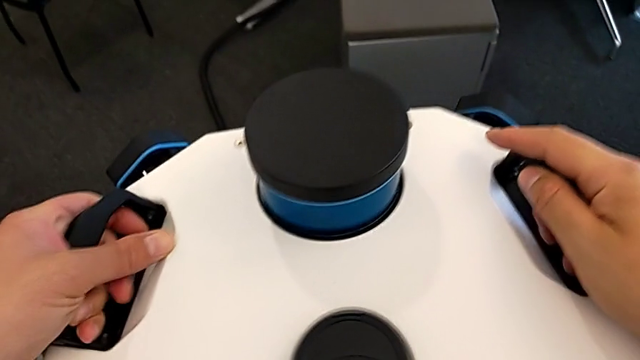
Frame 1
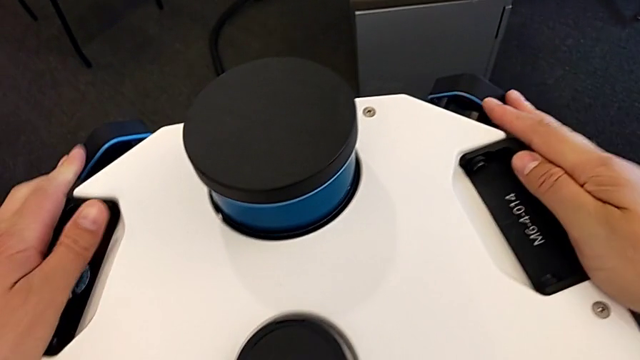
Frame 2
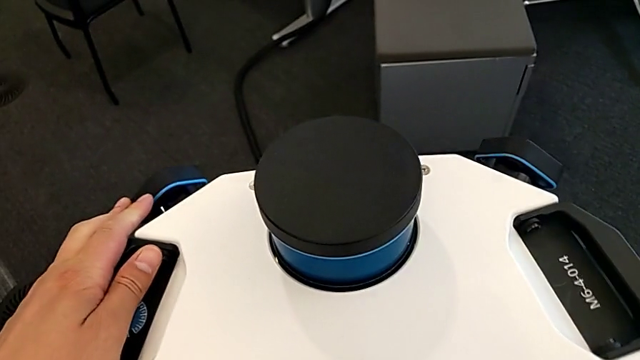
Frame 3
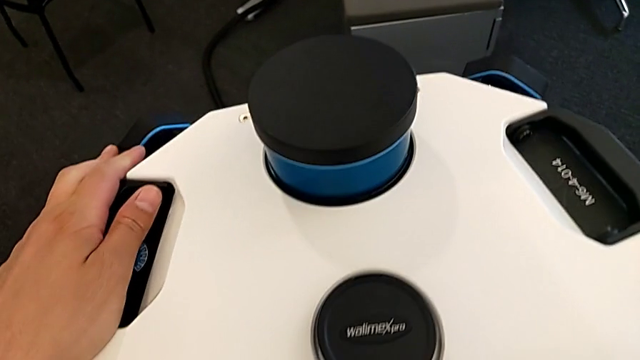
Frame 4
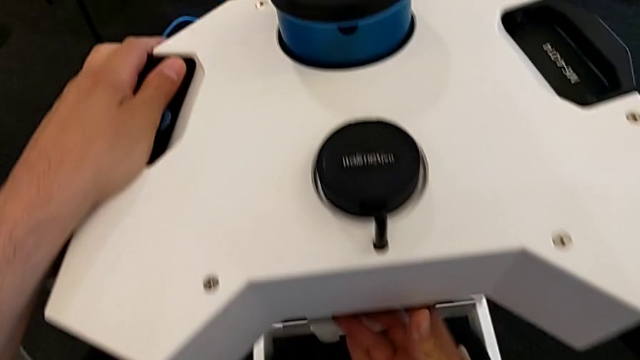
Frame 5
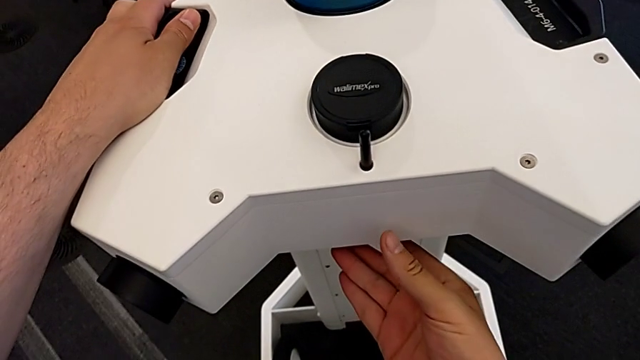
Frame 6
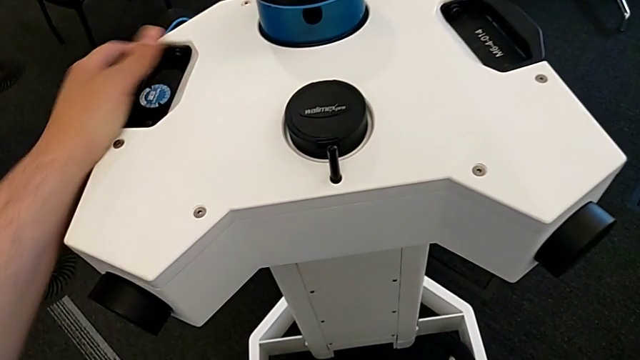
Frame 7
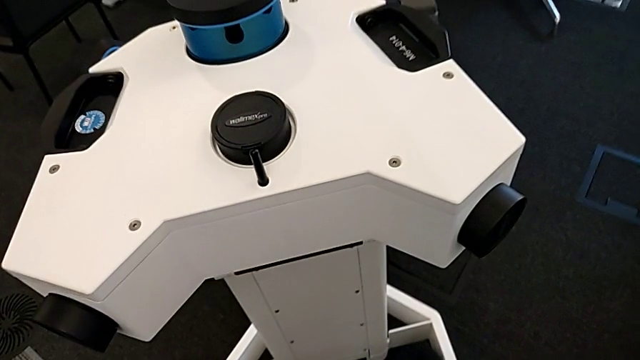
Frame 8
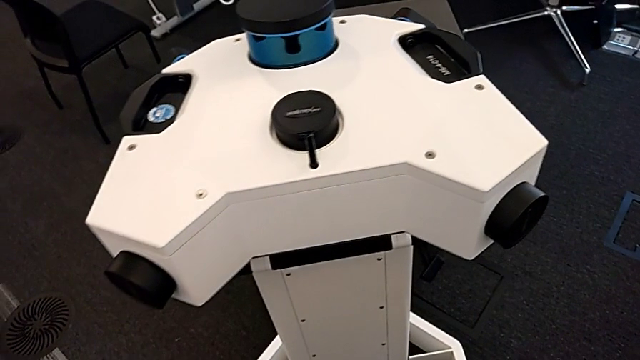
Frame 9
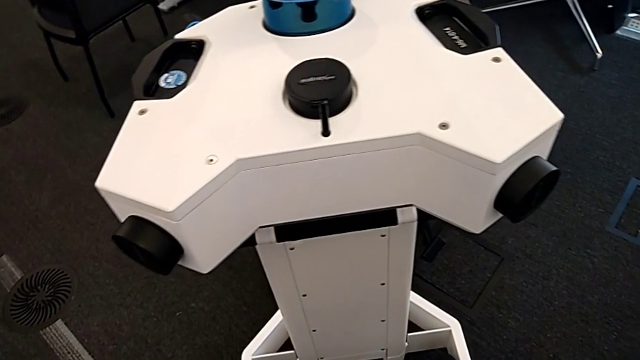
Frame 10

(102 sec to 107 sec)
The camera wearer is attaching the camera and laser scanner. They lock the lens.

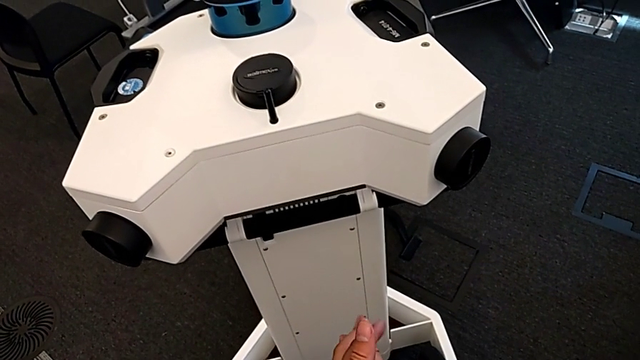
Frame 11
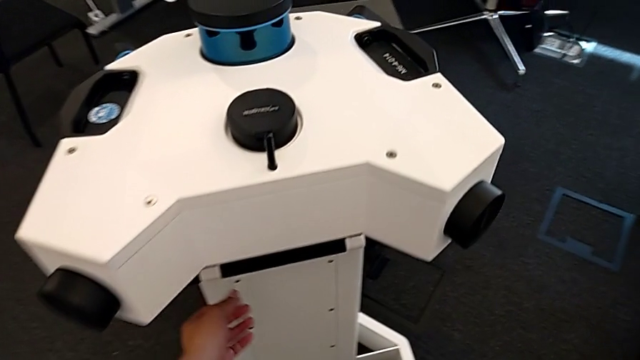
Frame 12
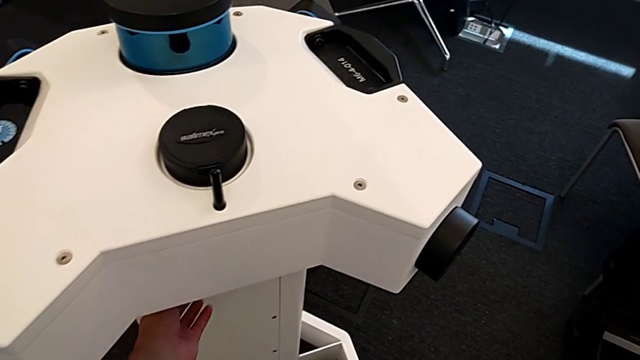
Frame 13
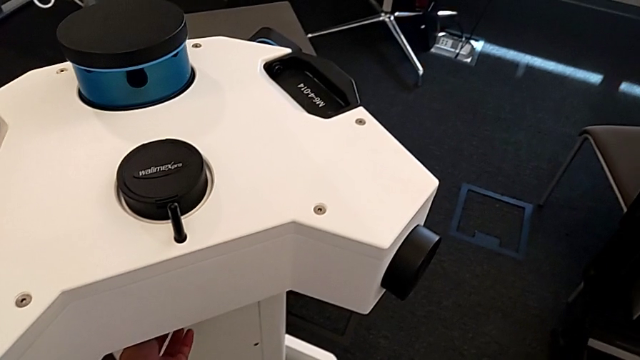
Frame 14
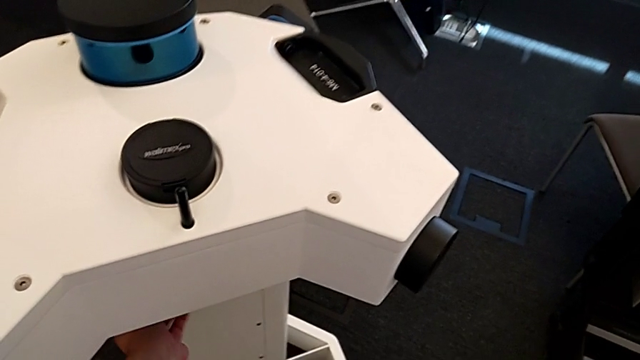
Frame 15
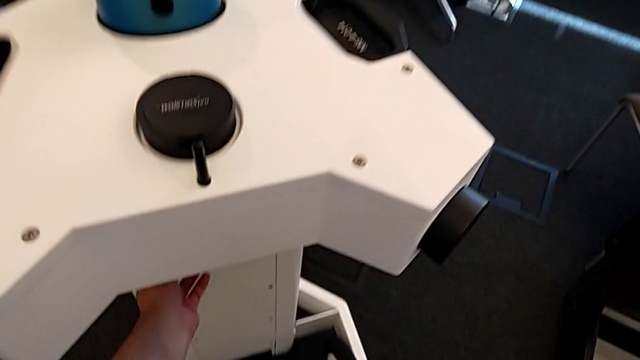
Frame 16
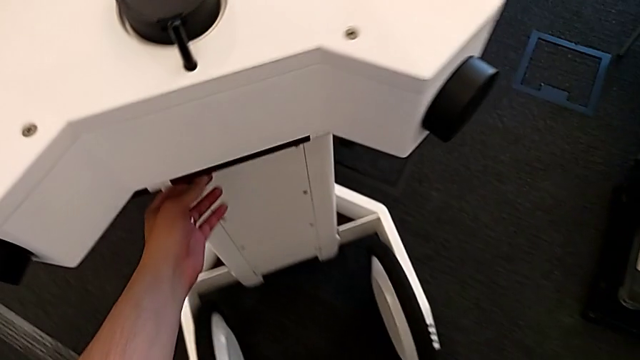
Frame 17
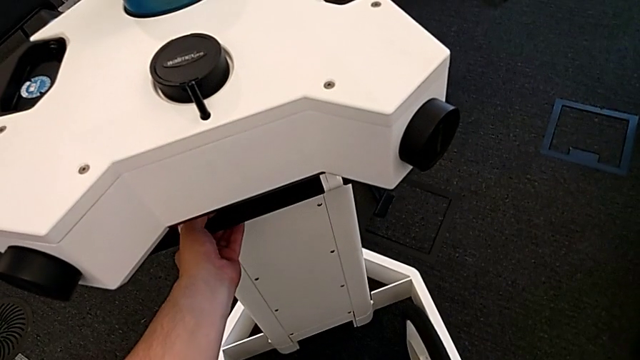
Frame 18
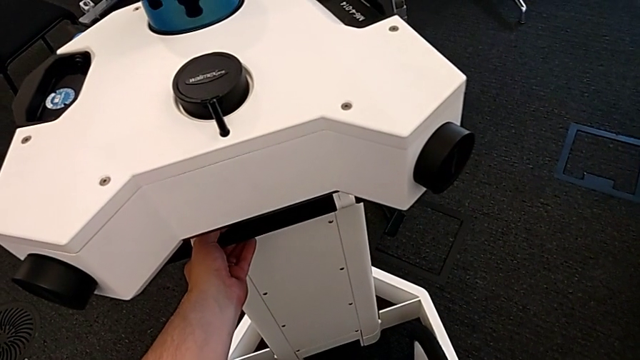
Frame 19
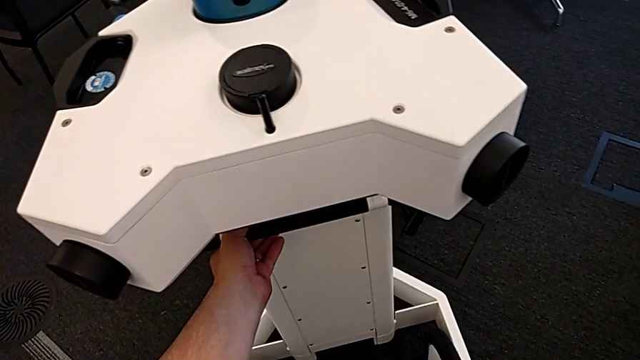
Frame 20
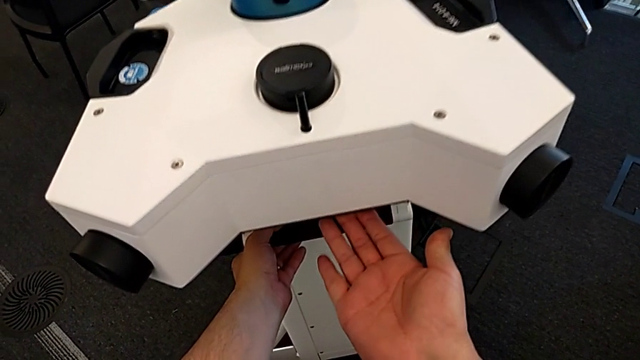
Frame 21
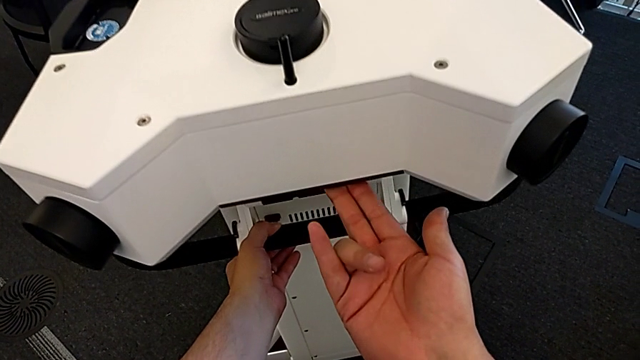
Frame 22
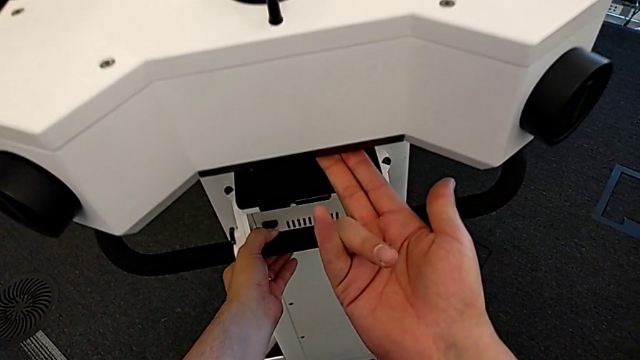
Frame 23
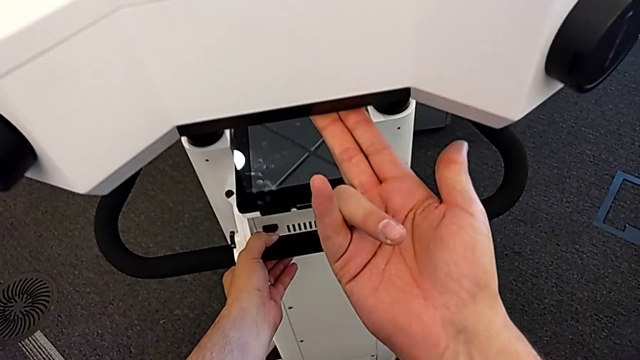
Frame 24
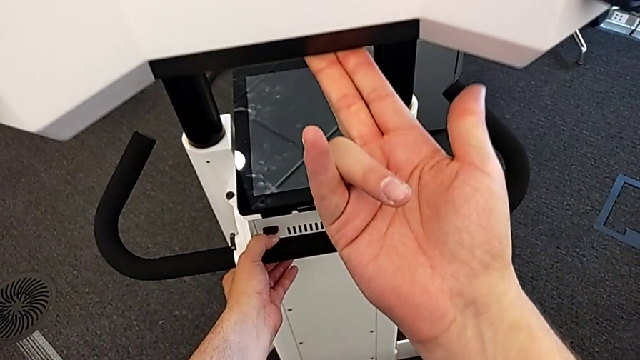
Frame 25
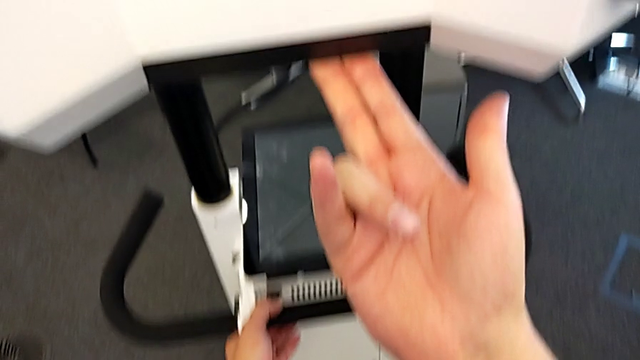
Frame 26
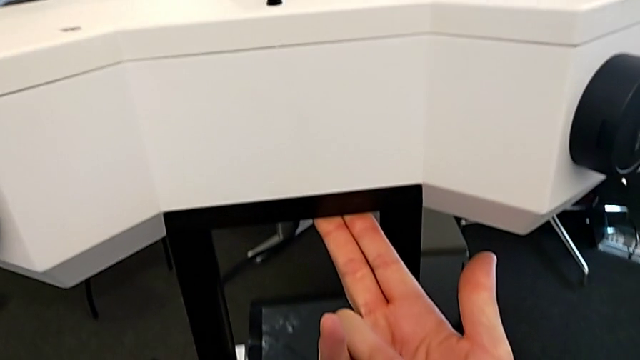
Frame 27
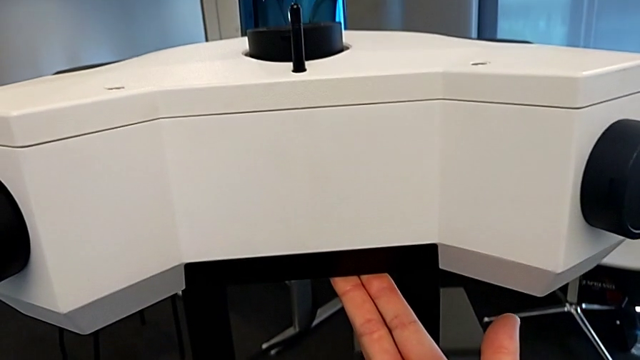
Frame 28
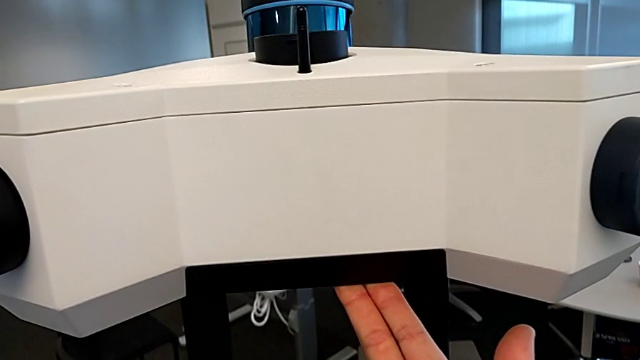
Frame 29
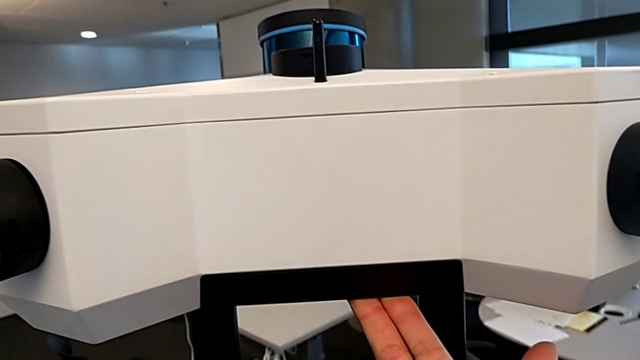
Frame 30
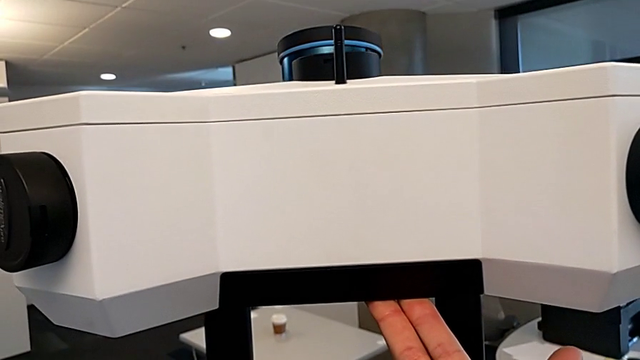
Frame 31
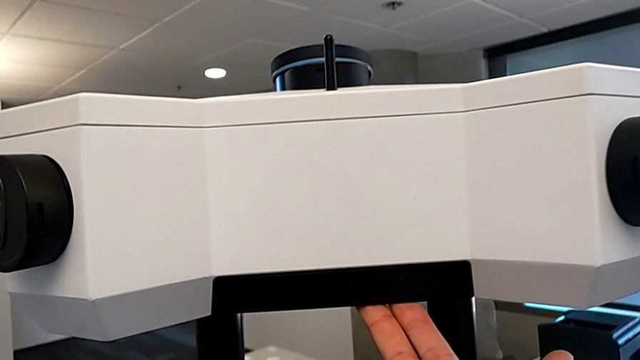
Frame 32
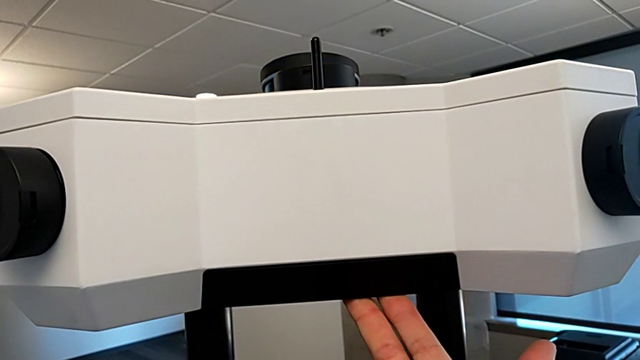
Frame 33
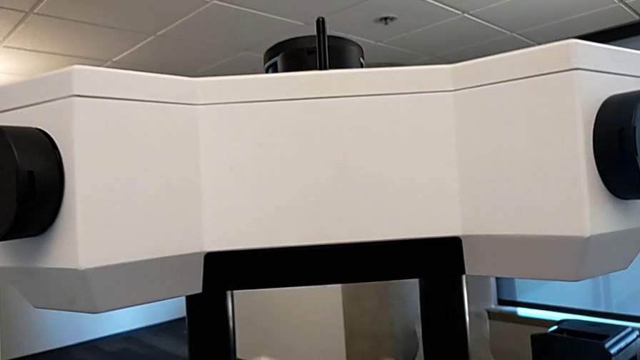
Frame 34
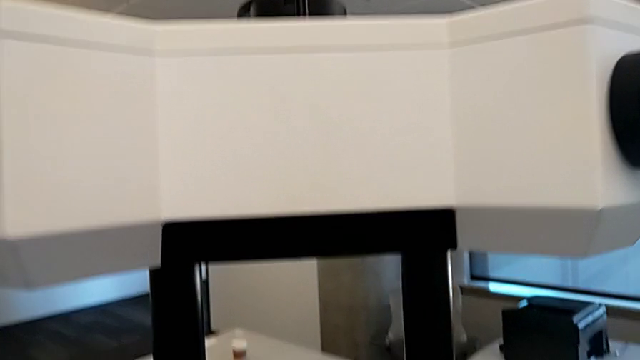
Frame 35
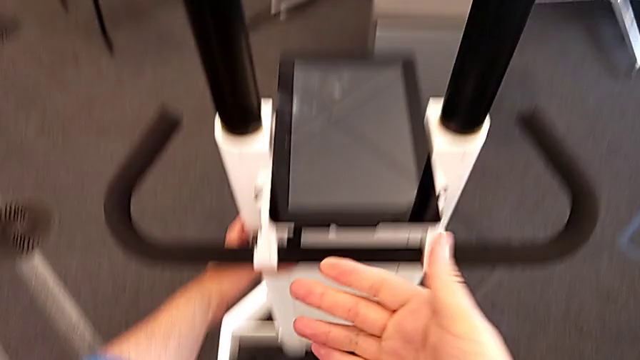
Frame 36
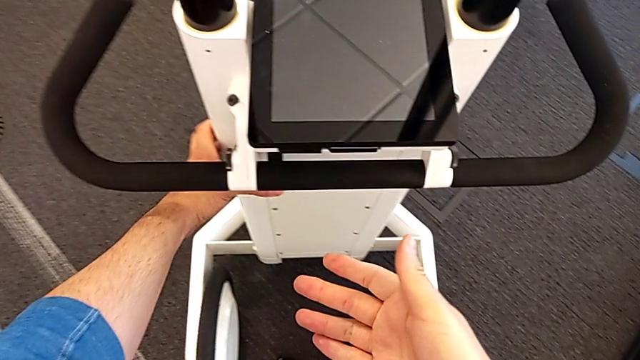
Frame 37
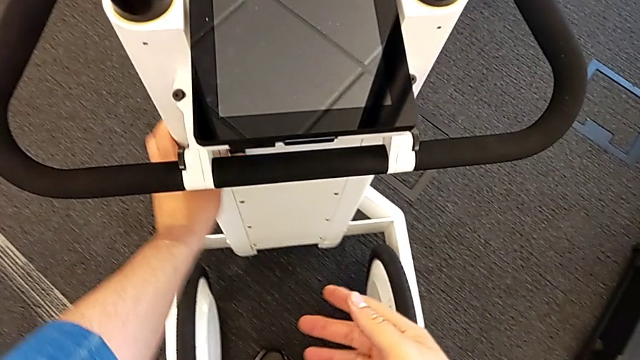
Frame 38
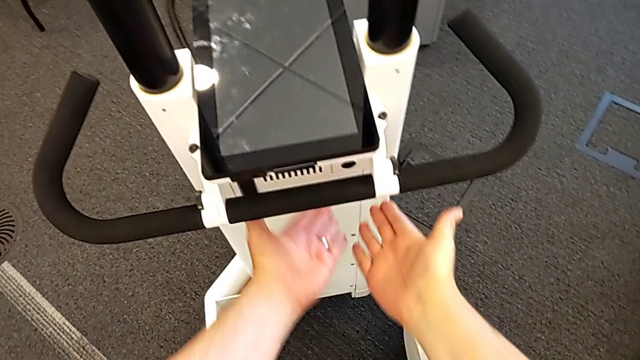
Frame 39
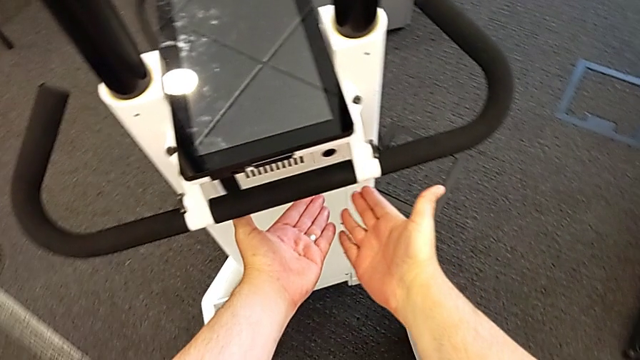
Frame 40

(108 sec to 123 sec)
The camera wearer lifts the camera and the laser scanner. They push the button, lift the lens and press the button.

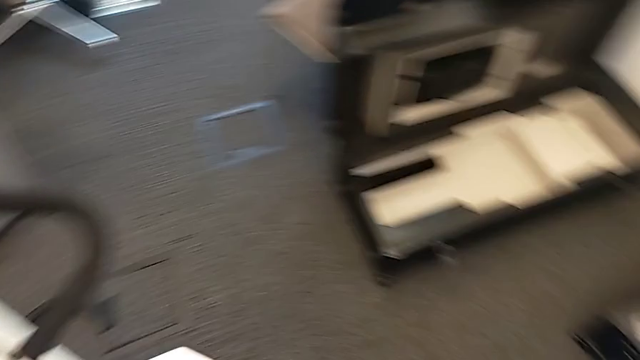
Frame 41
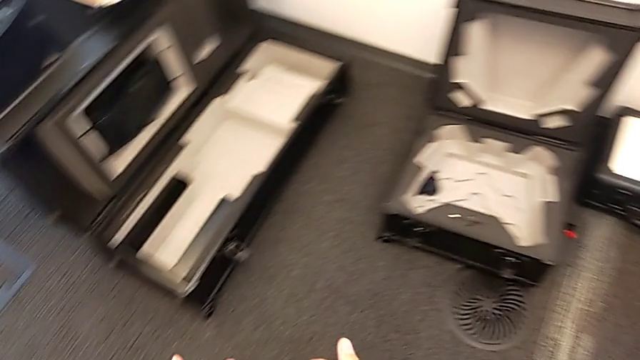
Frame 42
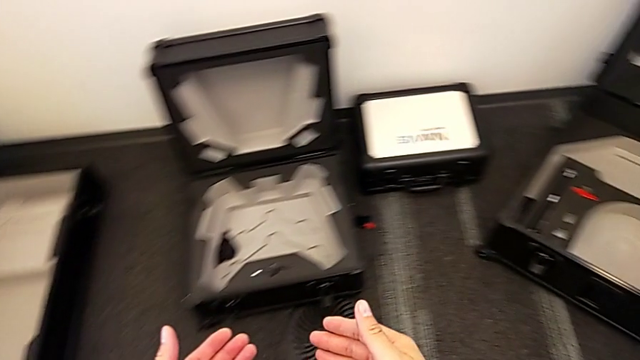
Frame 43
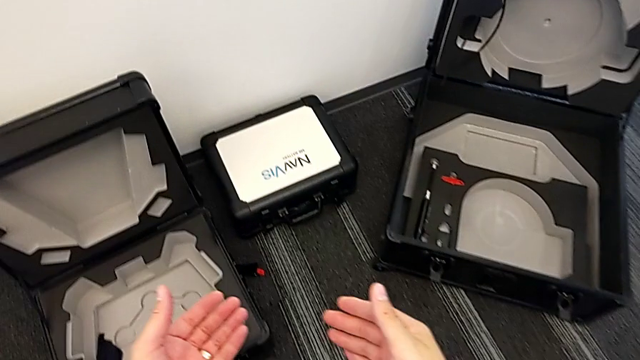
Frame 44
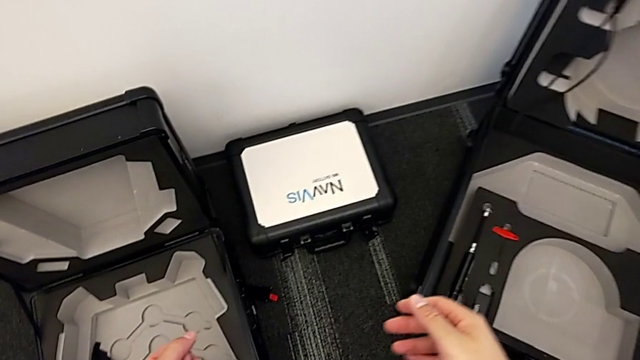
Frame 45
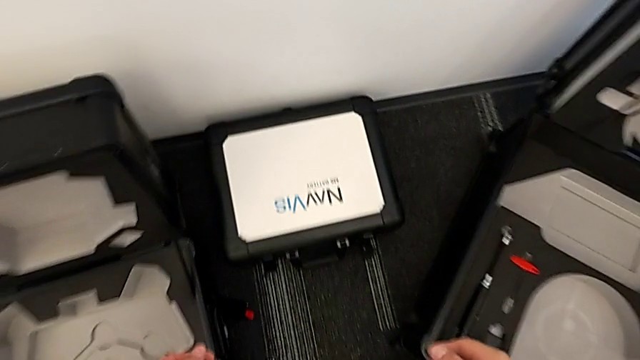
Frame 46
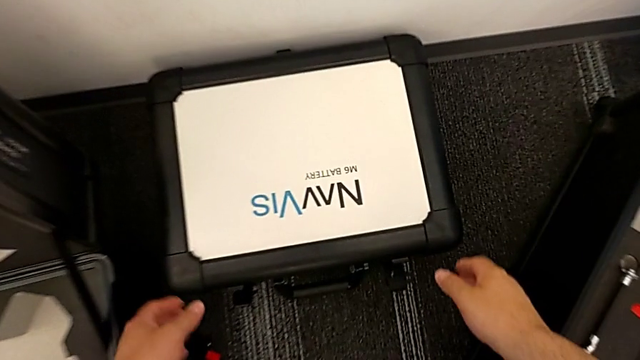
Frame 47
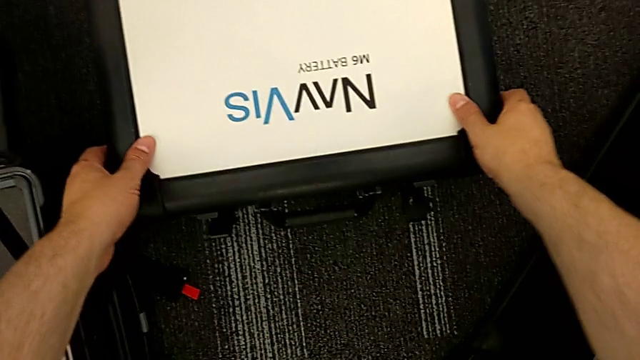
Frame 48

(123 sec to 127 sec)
The camera wearer is inserting a battery. They open the box.
